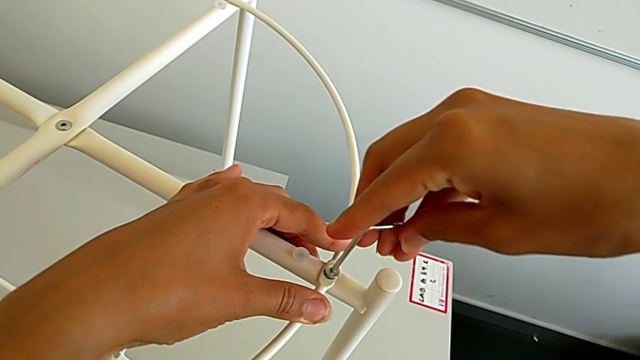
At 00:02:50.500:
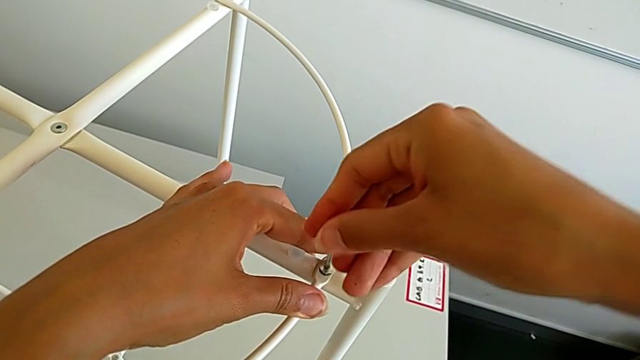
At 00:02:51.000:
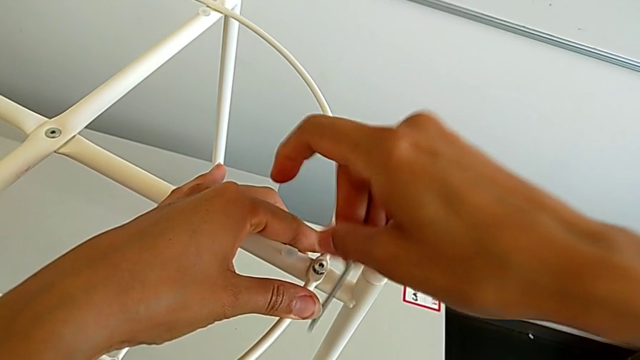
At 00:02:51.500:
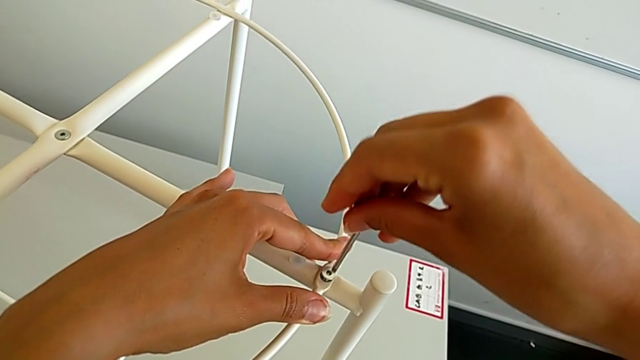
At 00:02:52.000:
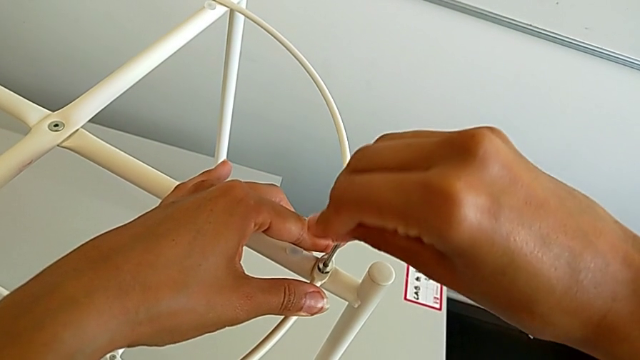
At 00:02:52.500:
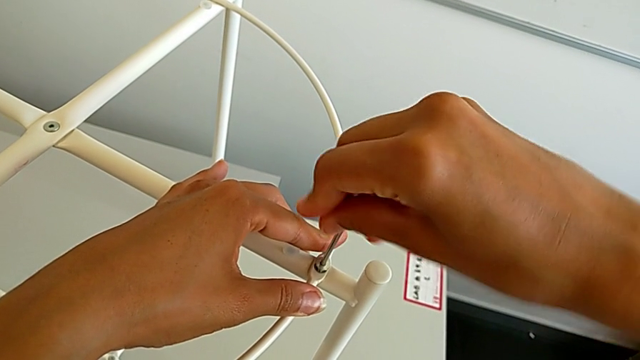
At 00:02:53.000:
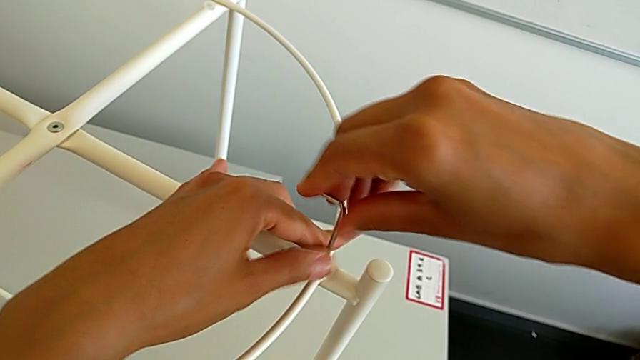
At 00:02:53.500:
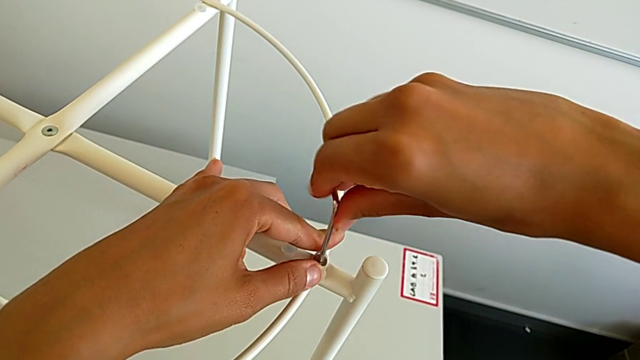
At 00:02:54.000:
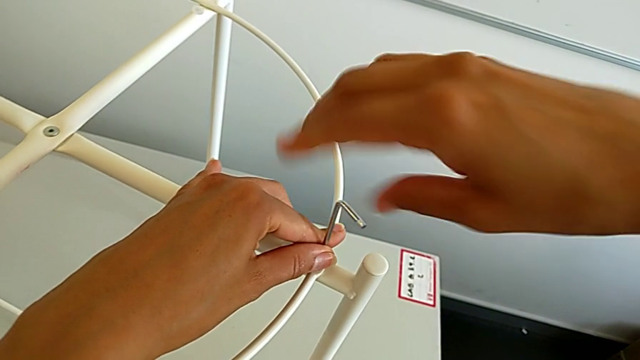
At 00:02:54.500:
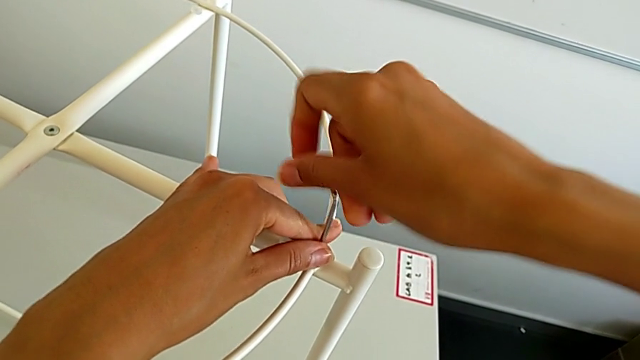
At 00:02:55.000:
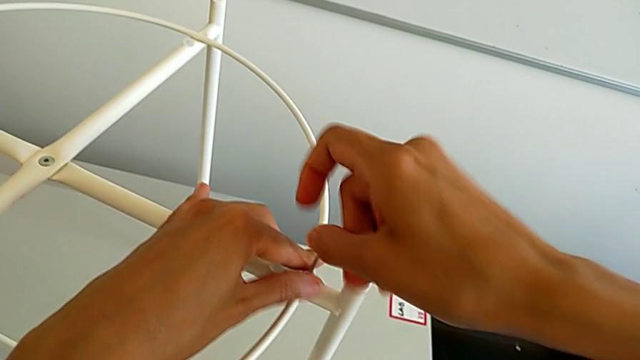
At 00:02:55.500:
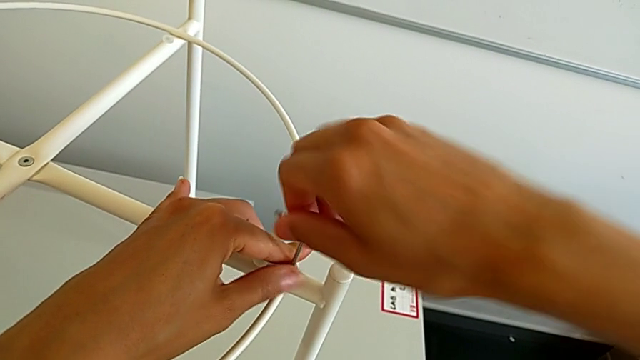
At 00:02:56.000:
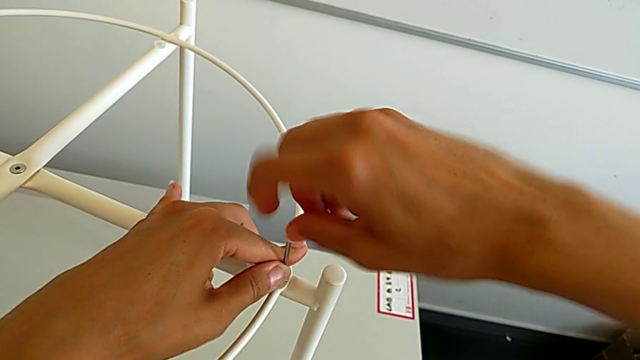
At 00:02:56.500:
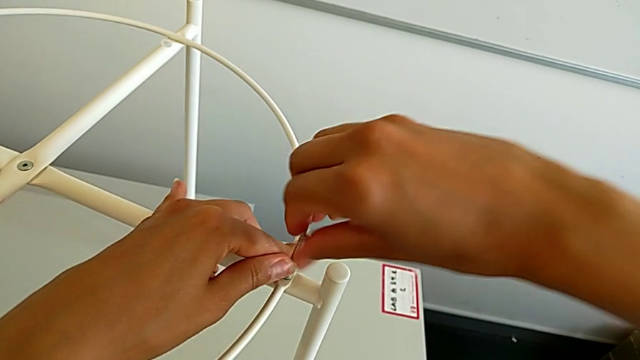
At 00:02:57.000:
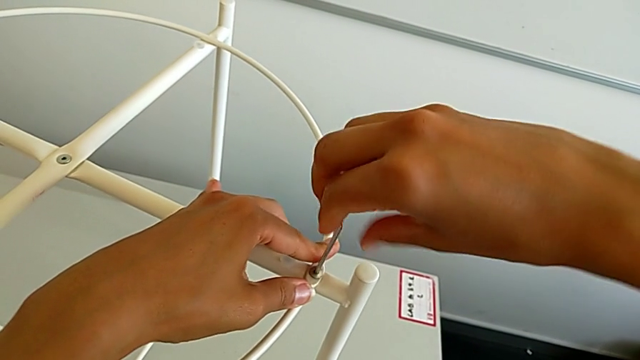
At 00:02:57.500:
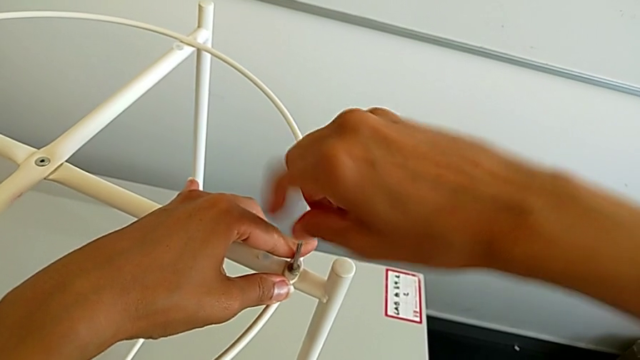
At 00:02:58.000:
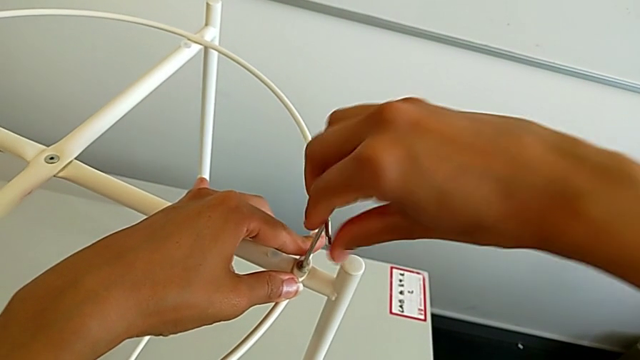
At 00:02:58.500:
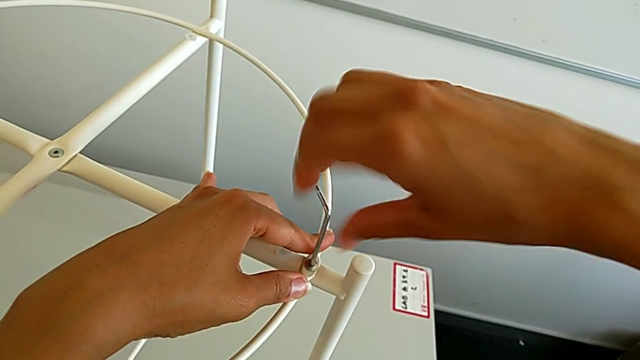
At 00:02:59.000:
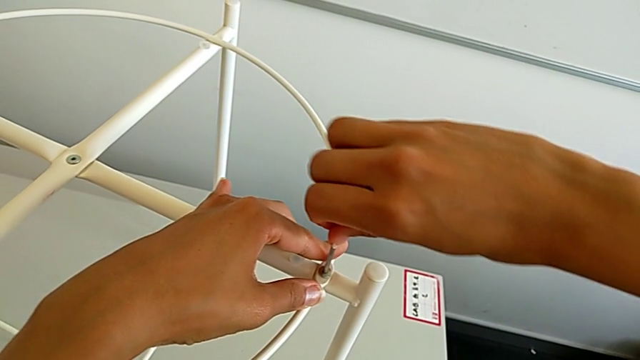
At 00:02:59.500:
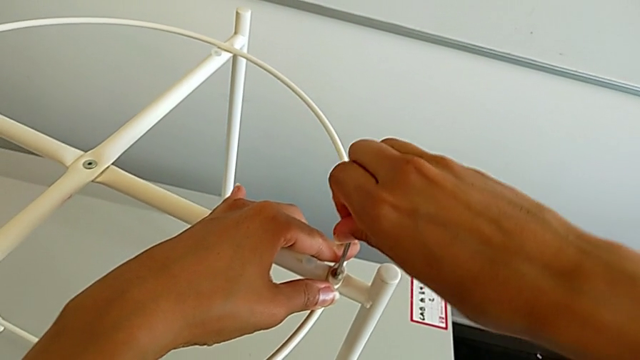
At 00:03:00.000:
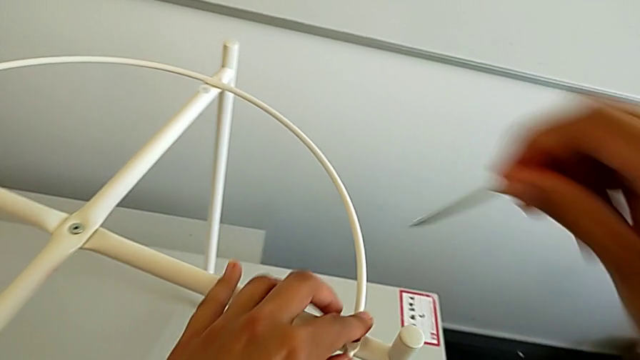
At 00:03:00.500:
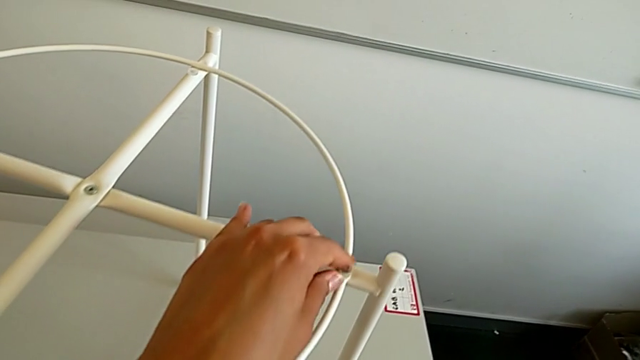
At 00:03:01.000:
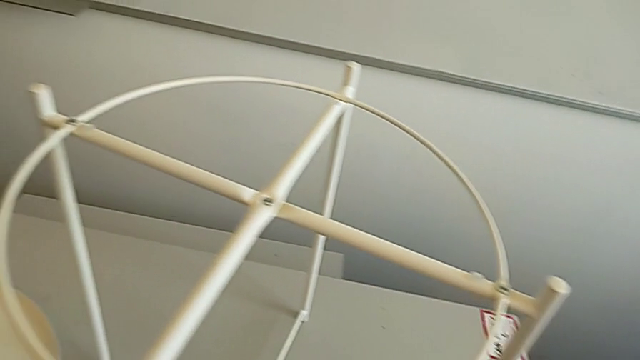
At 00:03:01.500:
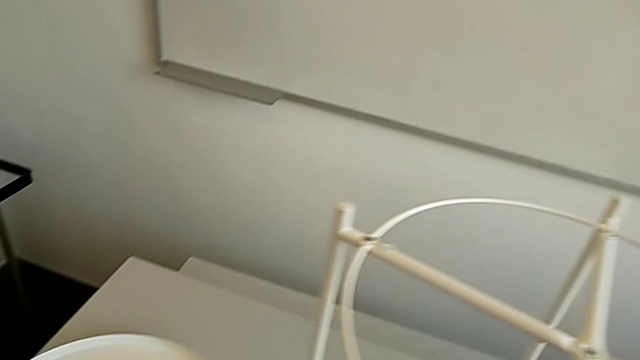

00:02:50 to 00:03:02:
The camera wearer is assembling the circle. They keep screwing the hex socket head, withdraw the Allen wrench and place it.

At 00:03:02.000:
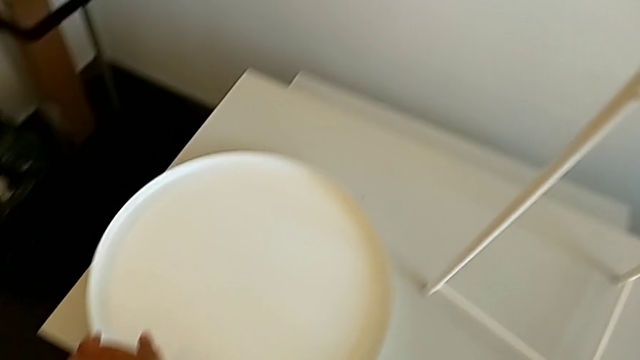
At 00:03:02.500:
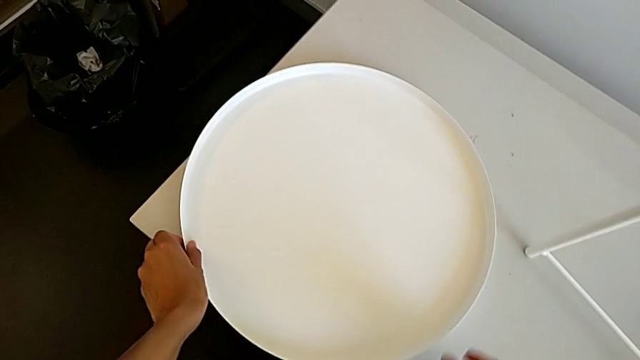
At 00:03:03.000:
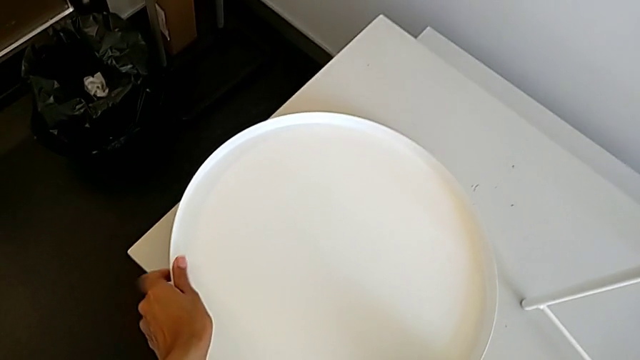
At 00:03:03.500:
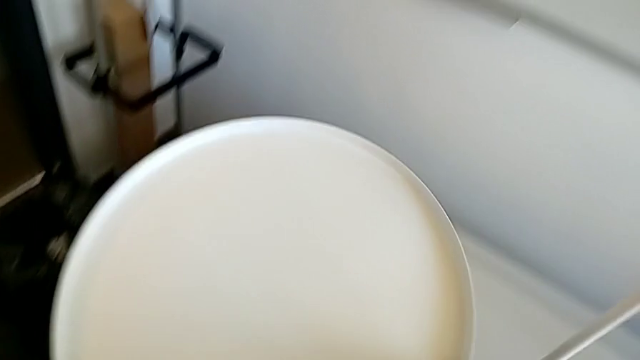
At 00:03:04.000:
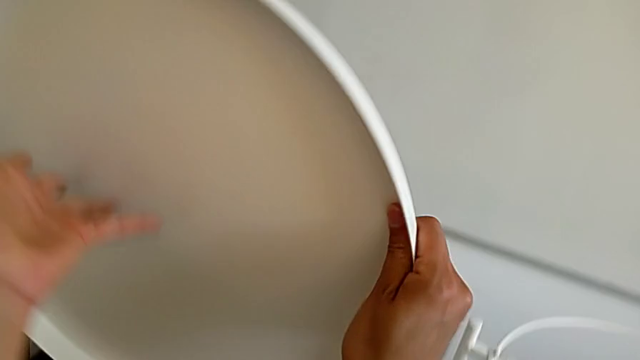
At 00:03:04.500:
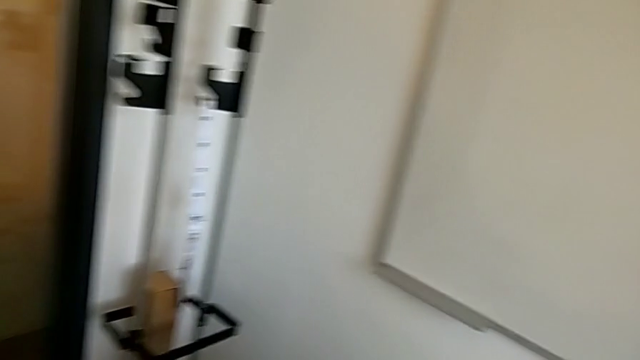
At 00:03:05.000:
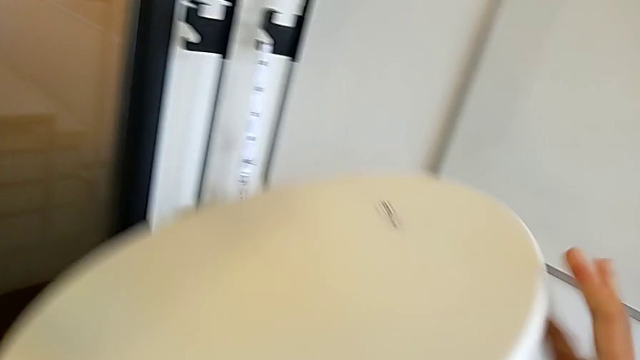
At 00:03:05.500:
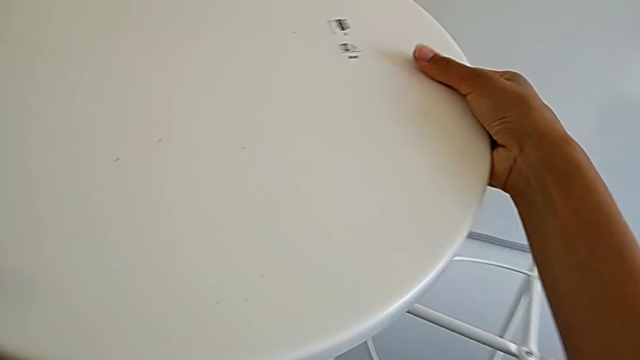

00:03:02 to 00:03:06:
The camera wearer assembles the tray. They lift the tray and wrongly rotate it, flipping the tray incorrectly.
